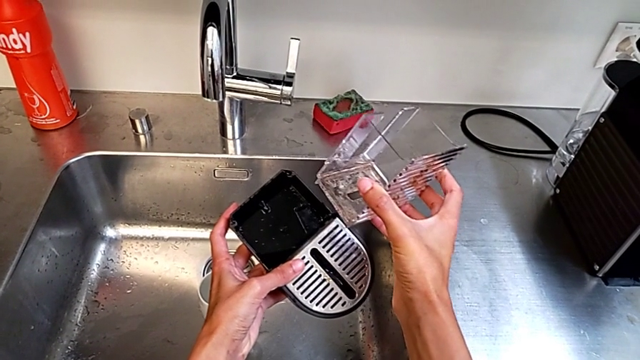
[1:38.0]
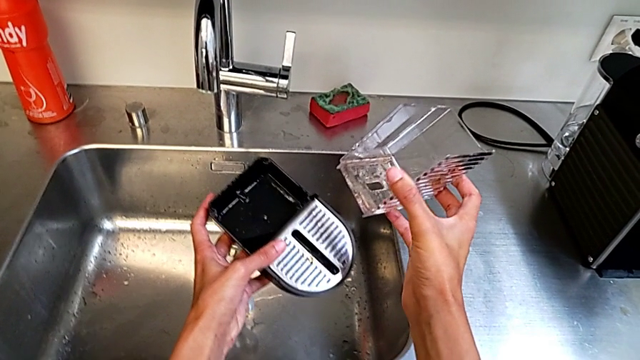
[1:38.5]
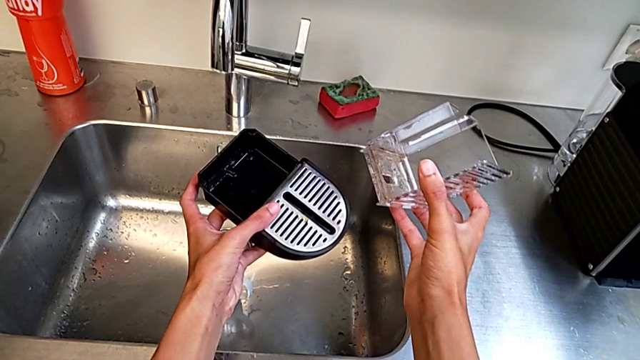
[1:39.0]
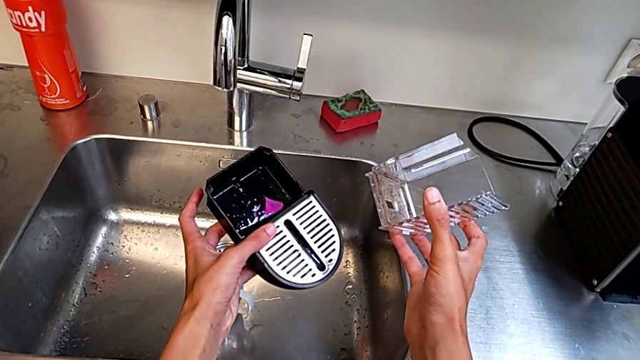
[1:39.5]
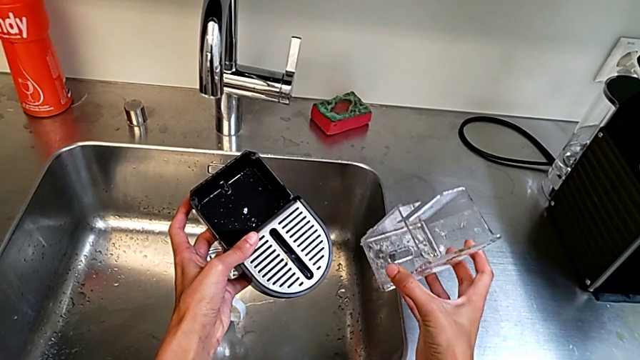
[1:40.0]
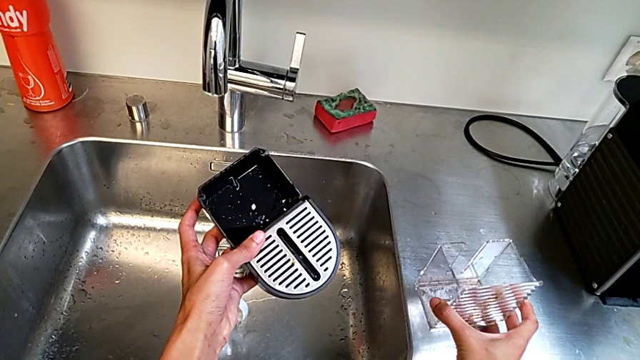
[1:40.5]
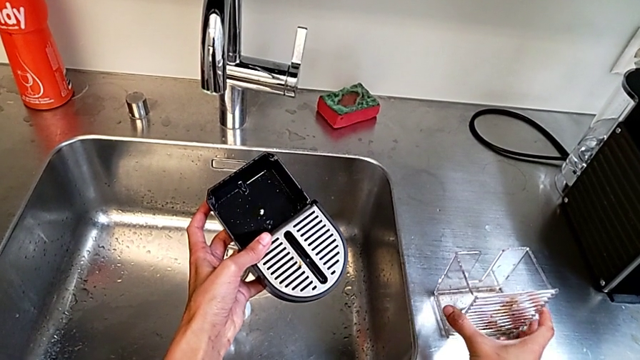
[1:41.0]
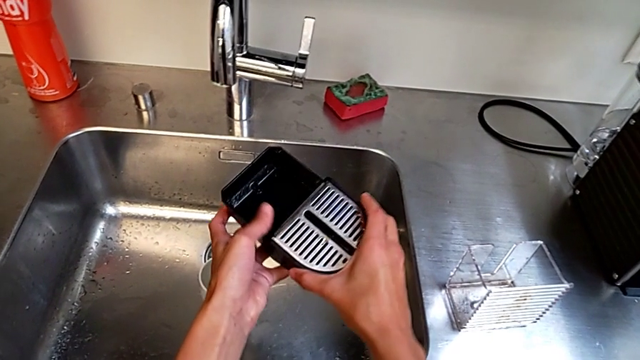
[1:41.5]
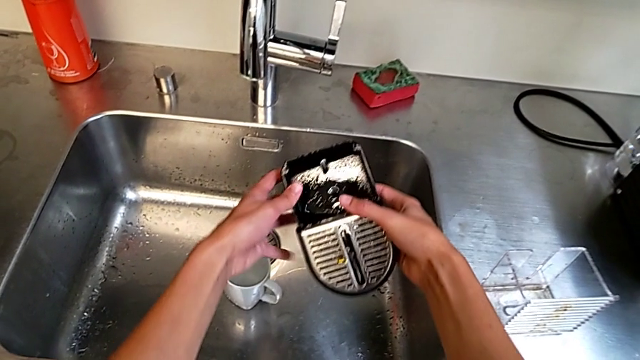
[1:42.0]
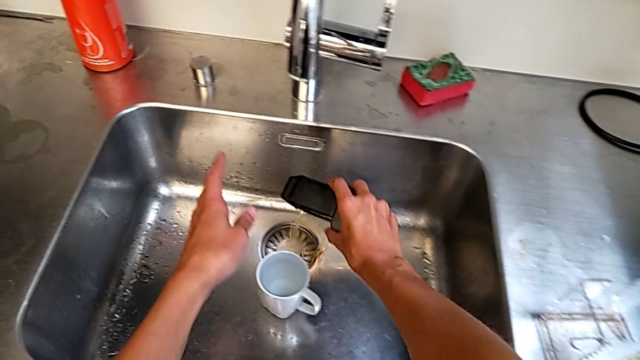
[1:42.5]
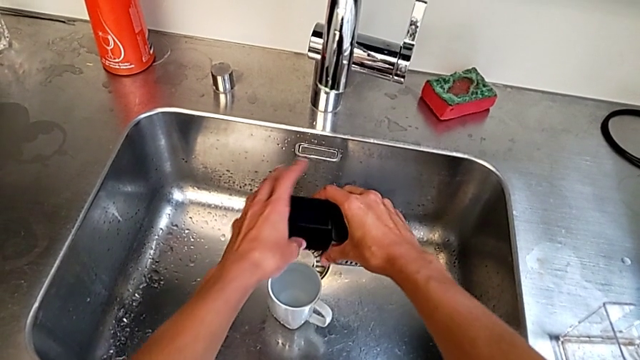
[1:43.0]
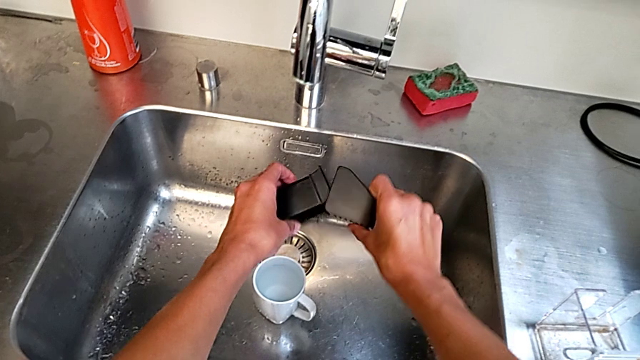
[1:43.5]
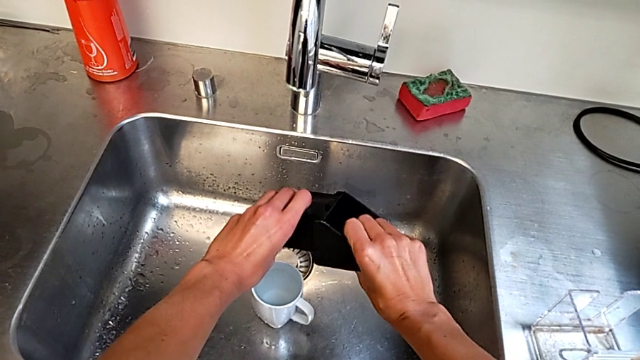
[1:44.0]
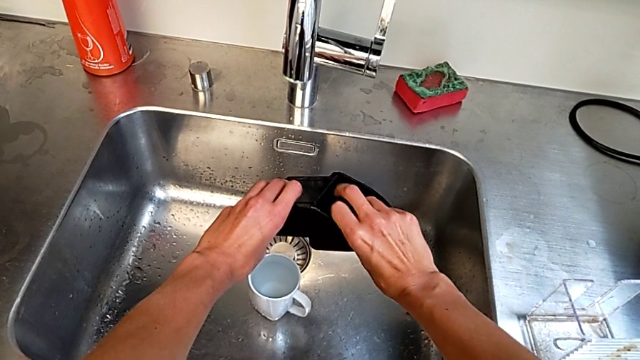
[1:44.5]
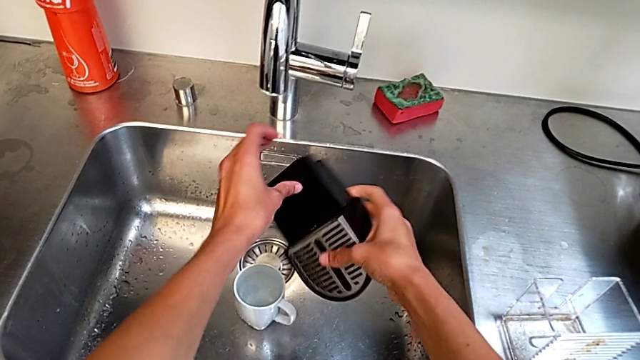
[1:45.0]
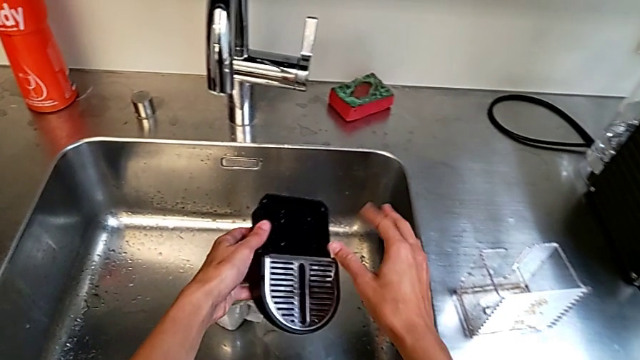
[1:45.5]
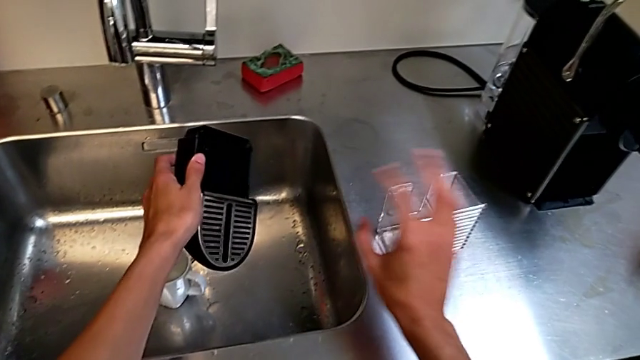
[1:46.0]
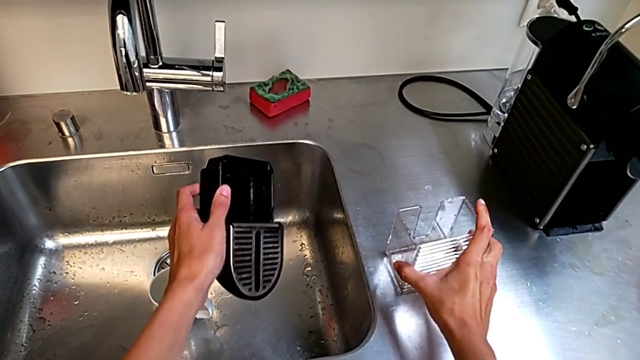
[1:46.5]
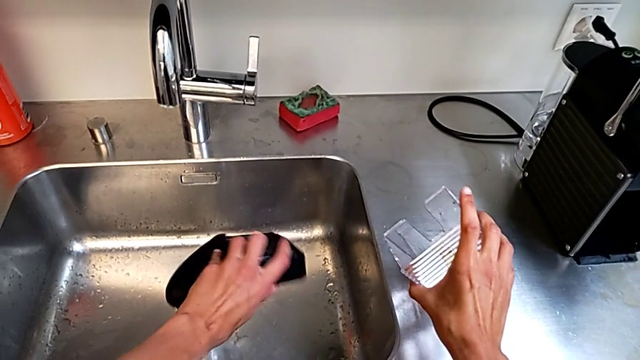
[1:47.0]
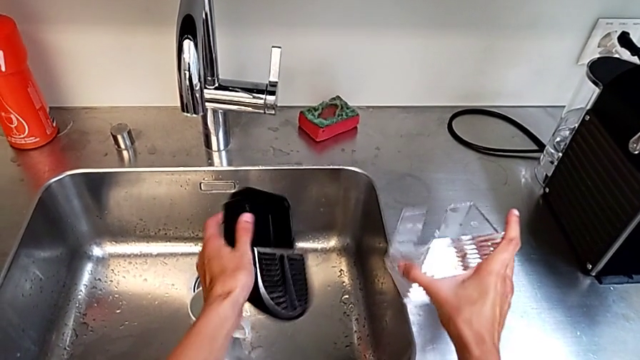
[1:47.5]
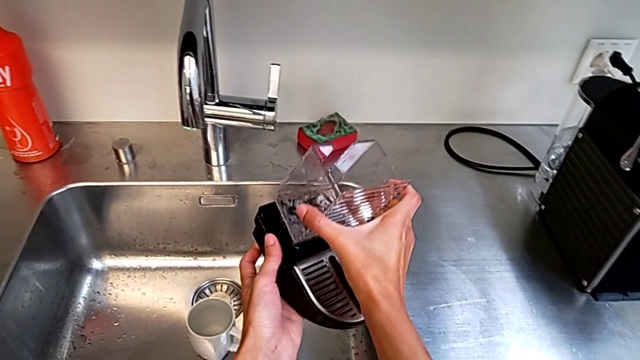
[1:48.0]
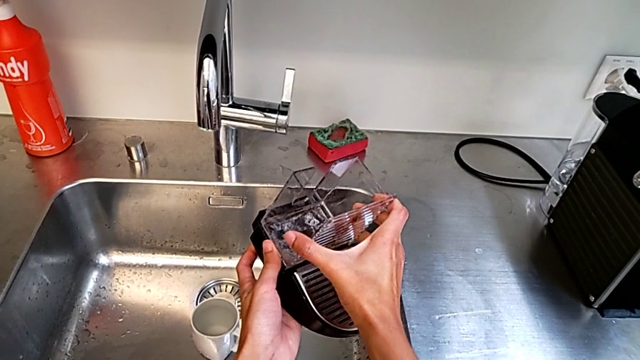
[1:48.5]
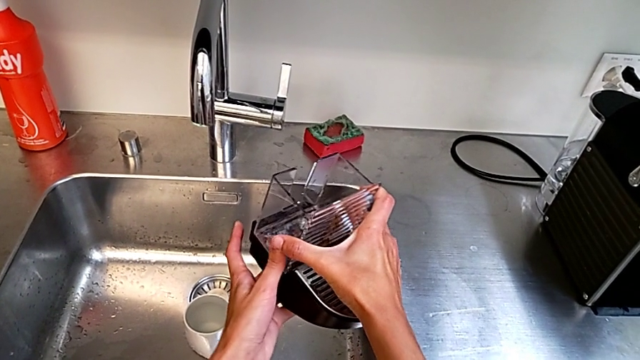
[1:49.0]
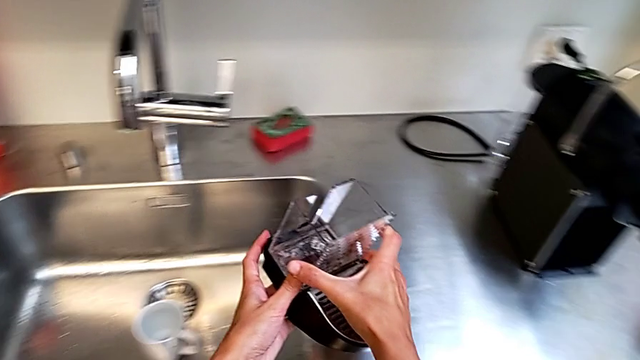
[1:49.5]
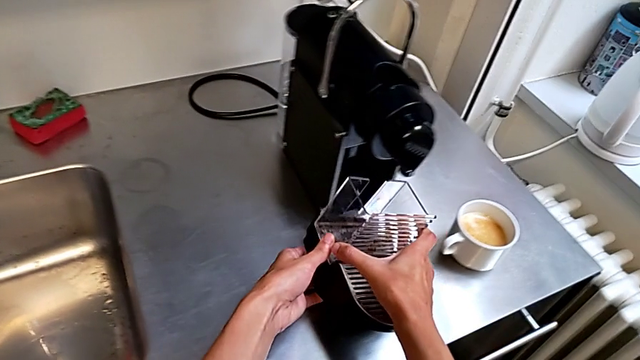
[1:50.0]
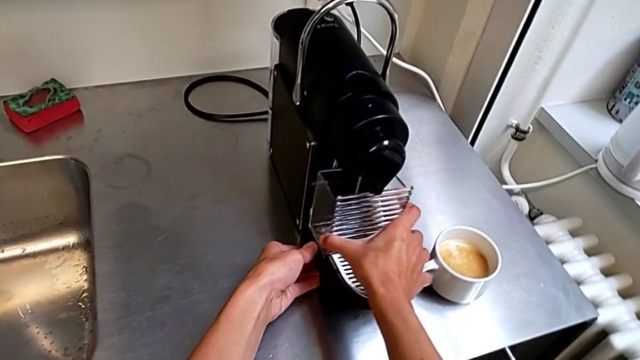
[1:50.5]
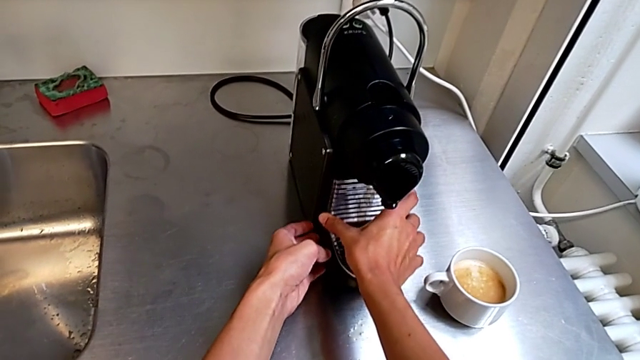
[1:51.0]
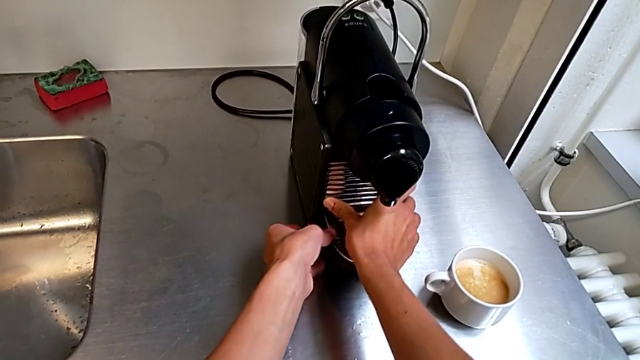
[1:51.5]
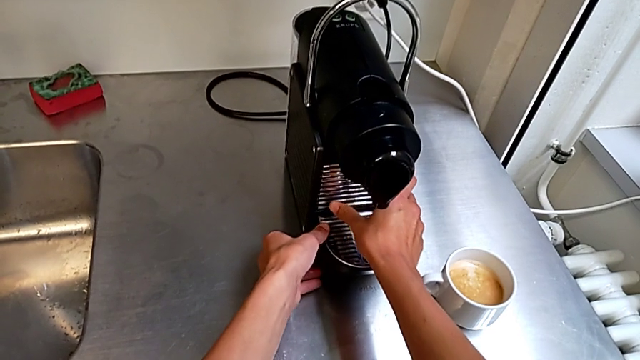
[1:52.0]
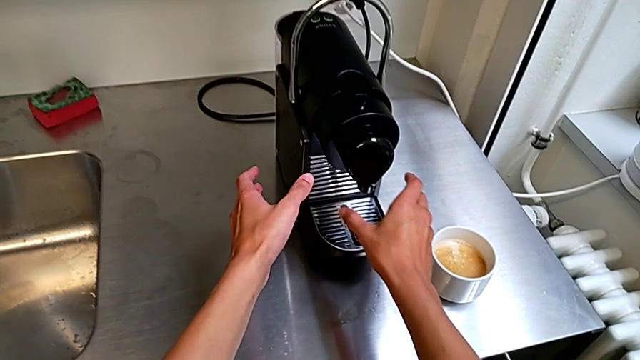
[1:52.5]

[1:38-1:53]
The camera wearer is emptying the drip tray into the sink. They empty the drip tray, assemble it and insert it.
